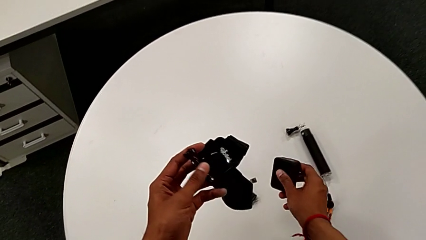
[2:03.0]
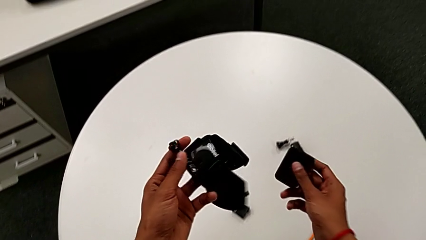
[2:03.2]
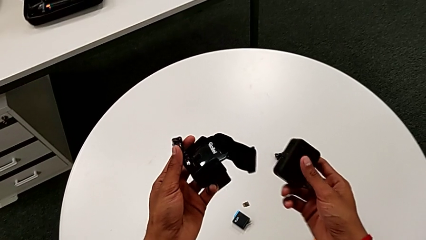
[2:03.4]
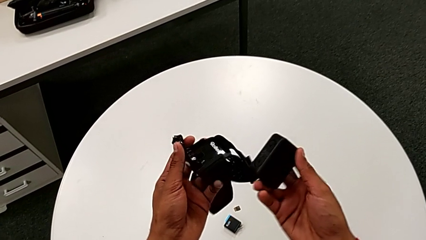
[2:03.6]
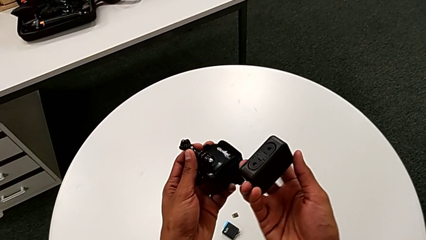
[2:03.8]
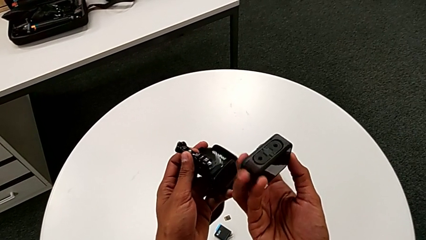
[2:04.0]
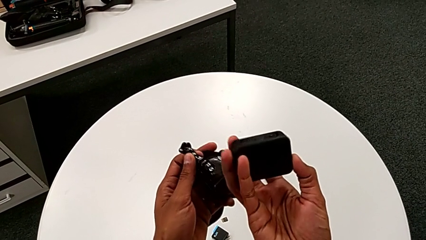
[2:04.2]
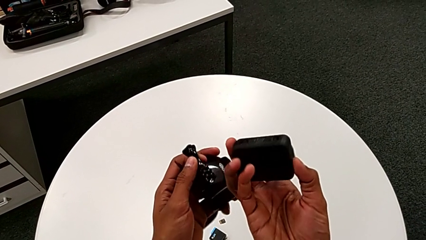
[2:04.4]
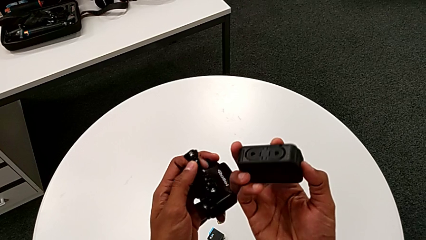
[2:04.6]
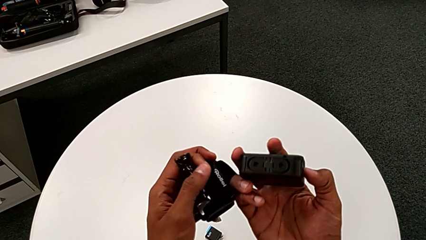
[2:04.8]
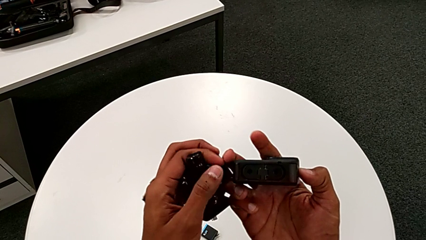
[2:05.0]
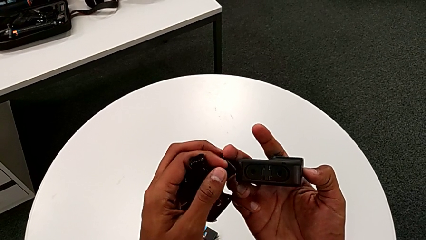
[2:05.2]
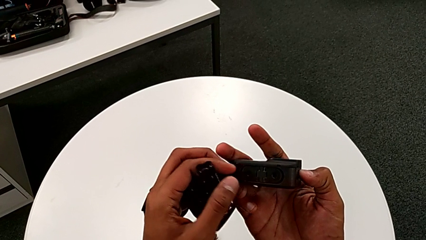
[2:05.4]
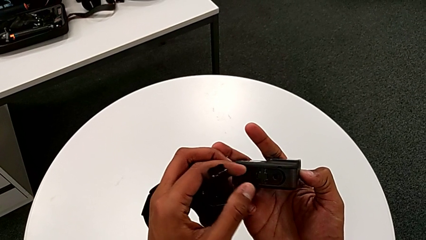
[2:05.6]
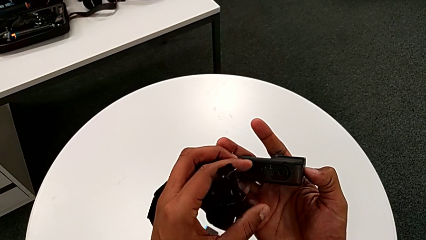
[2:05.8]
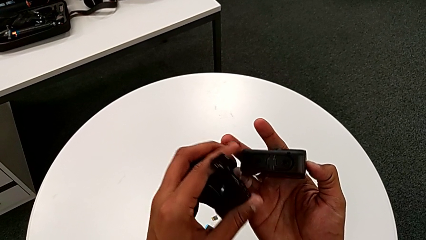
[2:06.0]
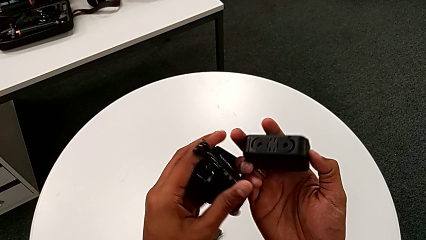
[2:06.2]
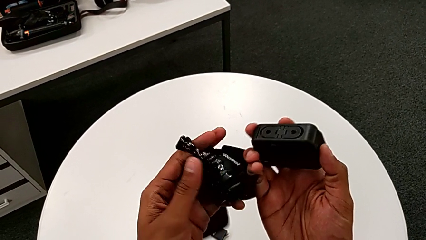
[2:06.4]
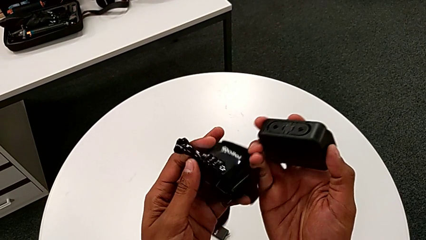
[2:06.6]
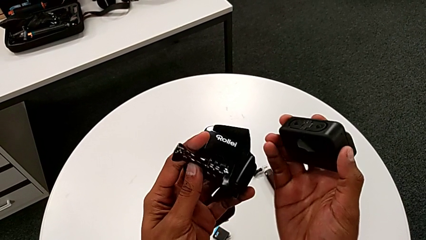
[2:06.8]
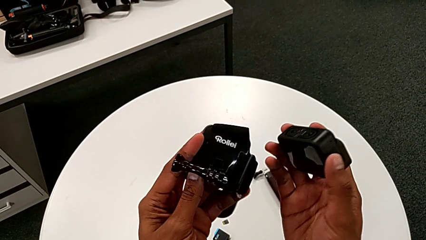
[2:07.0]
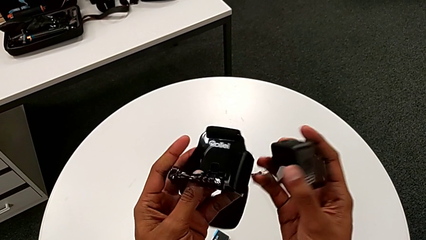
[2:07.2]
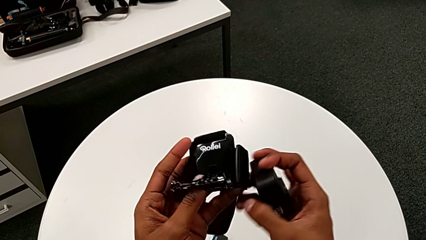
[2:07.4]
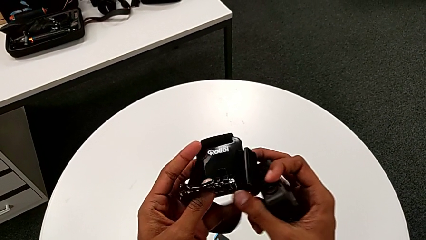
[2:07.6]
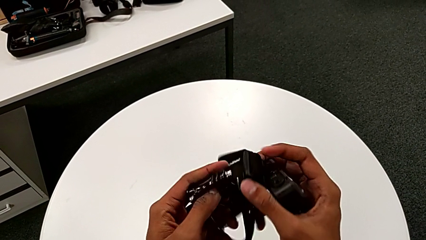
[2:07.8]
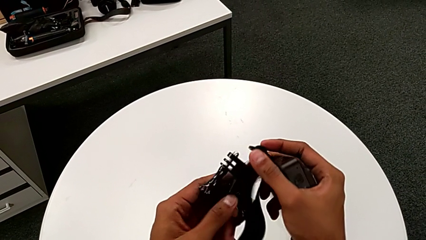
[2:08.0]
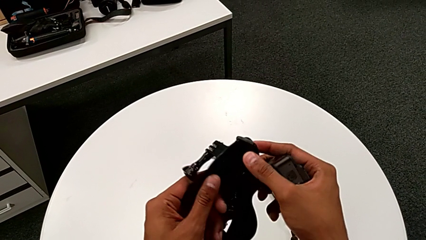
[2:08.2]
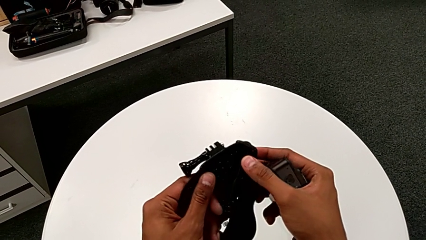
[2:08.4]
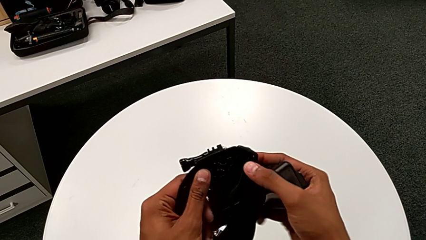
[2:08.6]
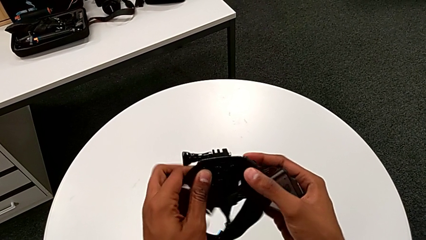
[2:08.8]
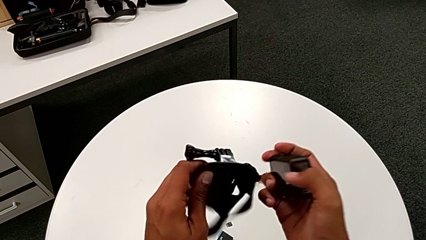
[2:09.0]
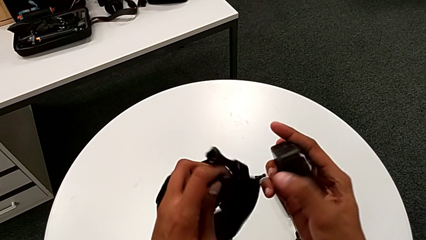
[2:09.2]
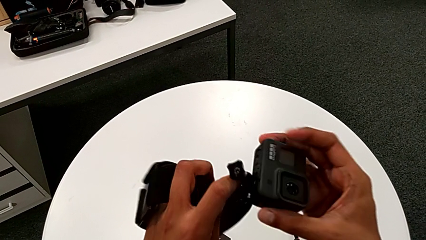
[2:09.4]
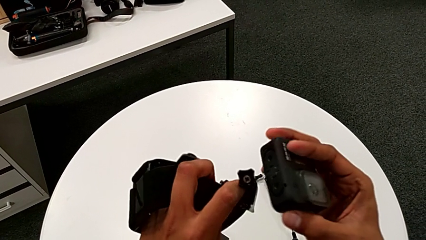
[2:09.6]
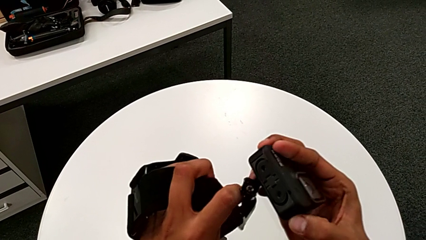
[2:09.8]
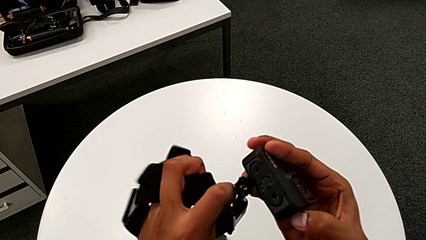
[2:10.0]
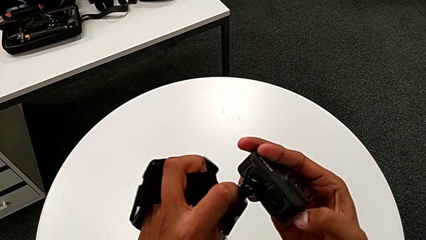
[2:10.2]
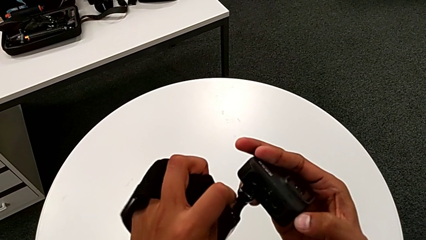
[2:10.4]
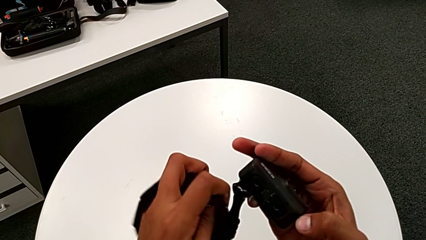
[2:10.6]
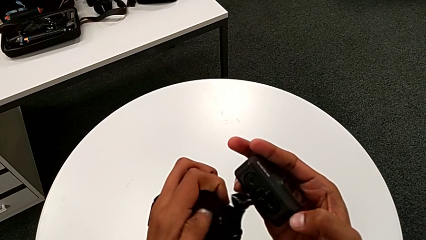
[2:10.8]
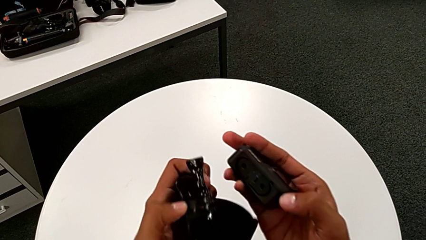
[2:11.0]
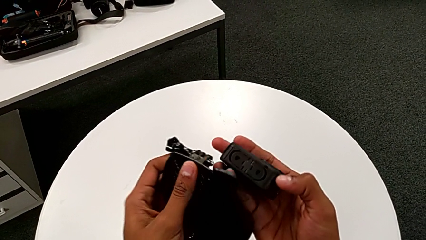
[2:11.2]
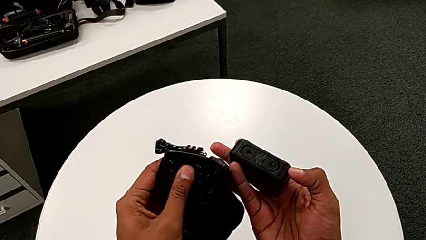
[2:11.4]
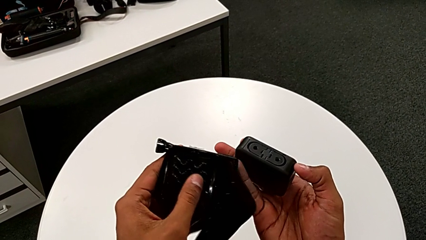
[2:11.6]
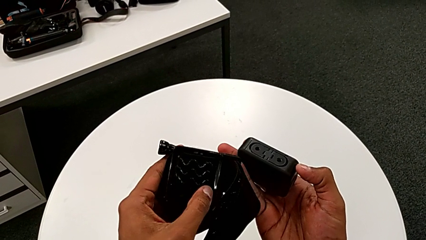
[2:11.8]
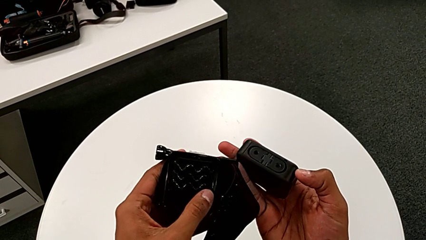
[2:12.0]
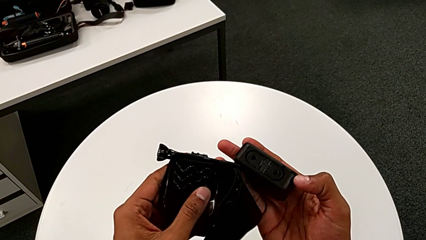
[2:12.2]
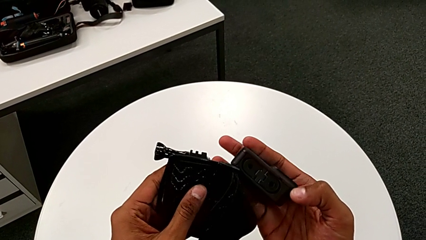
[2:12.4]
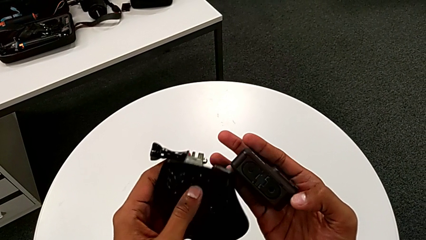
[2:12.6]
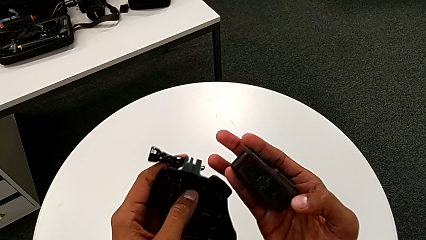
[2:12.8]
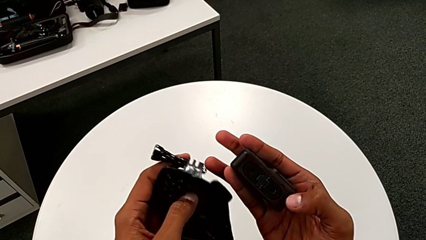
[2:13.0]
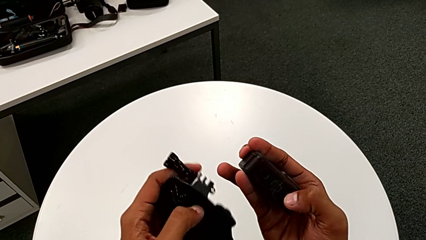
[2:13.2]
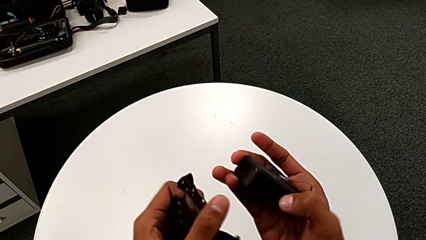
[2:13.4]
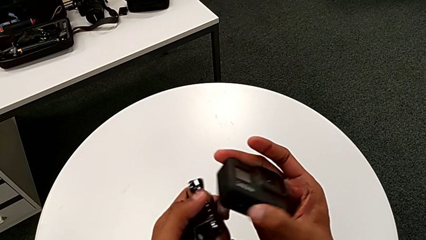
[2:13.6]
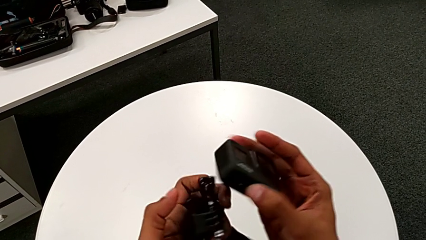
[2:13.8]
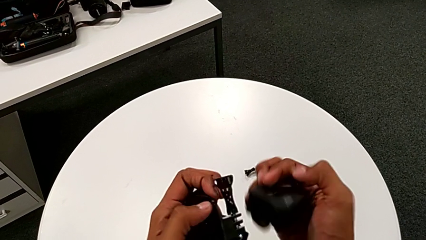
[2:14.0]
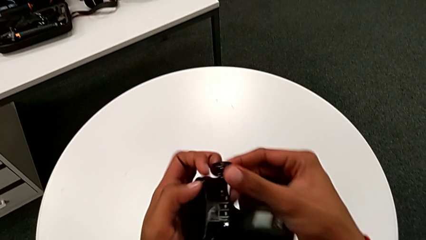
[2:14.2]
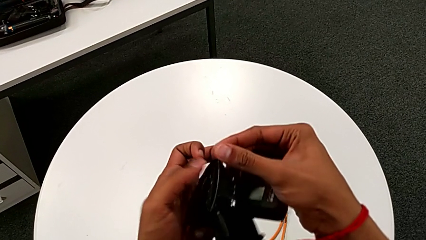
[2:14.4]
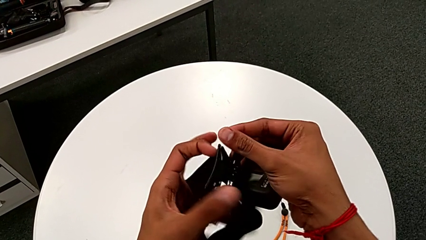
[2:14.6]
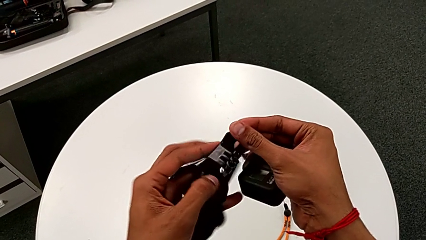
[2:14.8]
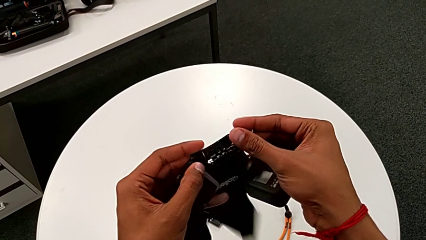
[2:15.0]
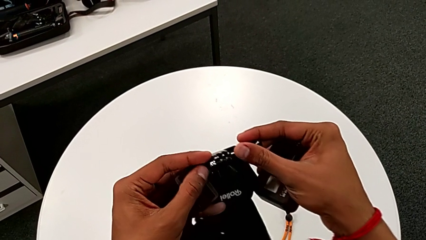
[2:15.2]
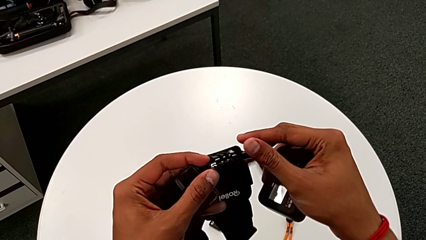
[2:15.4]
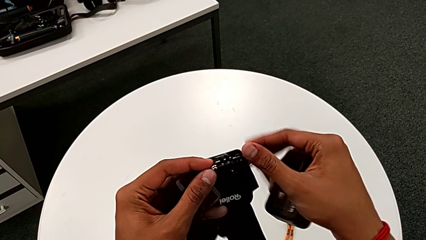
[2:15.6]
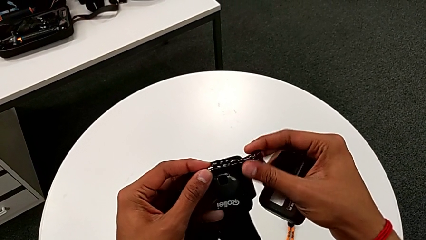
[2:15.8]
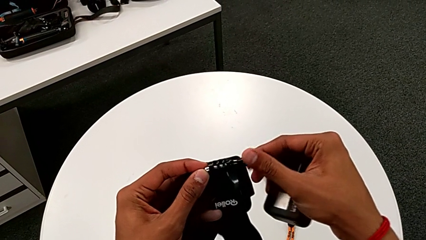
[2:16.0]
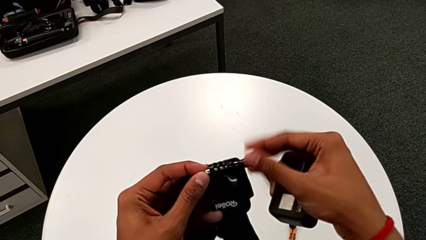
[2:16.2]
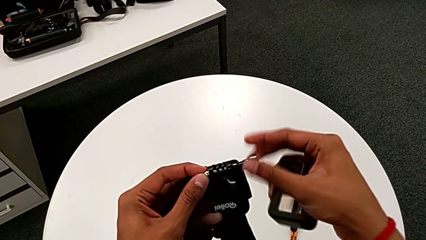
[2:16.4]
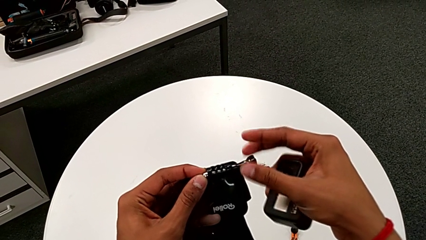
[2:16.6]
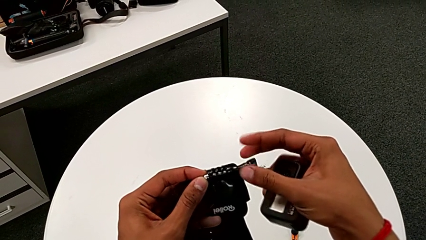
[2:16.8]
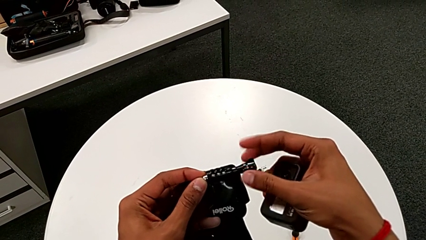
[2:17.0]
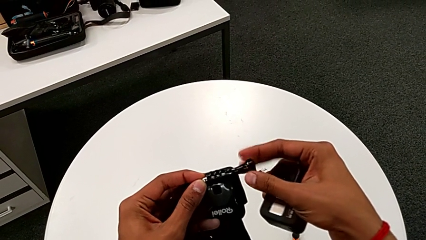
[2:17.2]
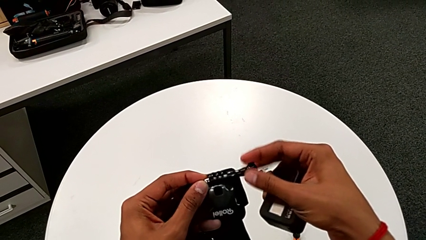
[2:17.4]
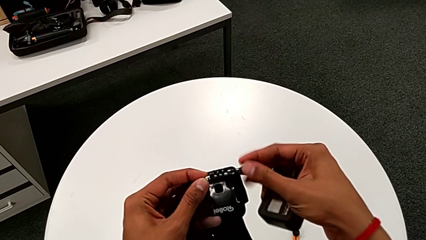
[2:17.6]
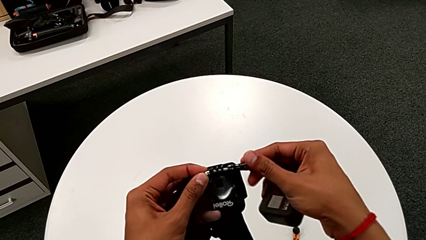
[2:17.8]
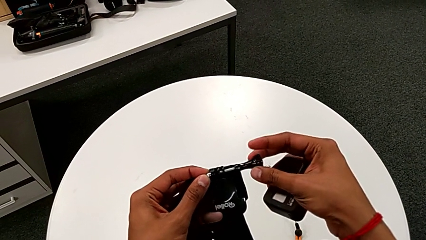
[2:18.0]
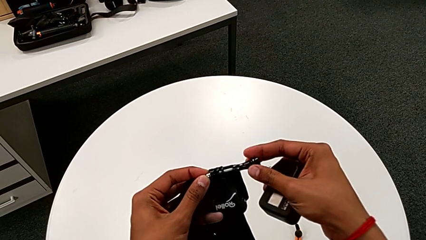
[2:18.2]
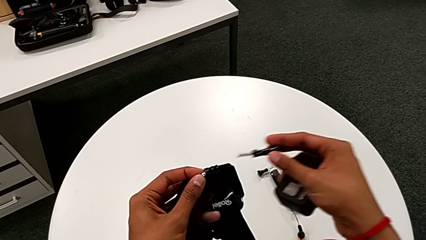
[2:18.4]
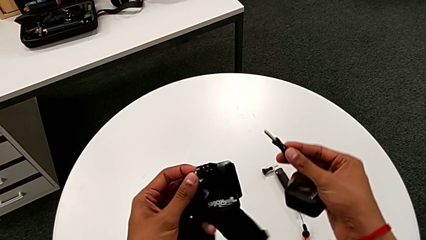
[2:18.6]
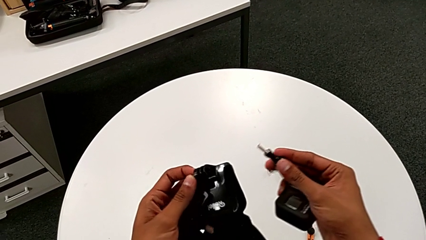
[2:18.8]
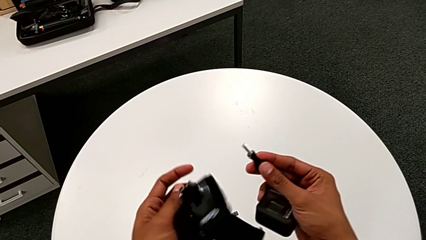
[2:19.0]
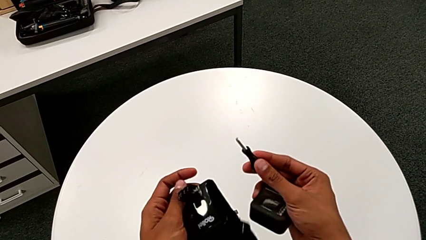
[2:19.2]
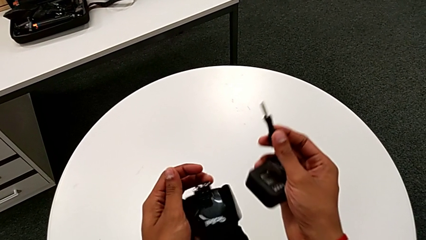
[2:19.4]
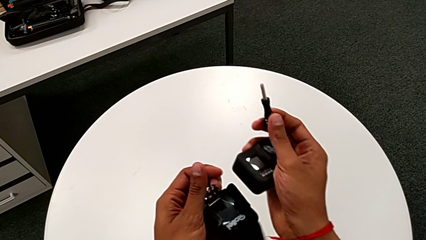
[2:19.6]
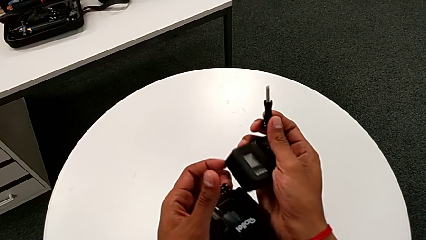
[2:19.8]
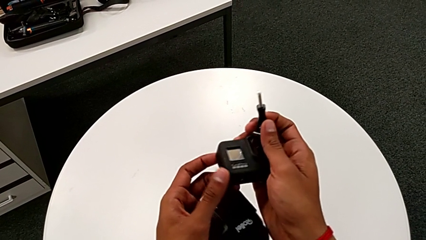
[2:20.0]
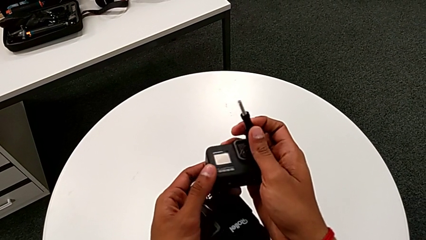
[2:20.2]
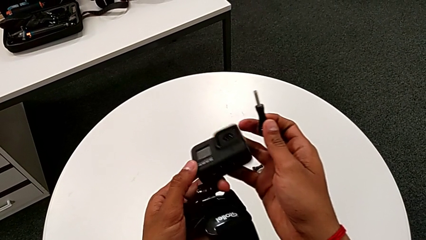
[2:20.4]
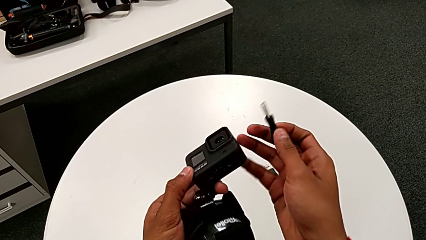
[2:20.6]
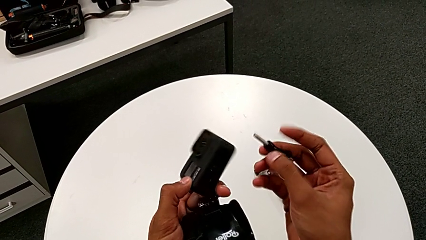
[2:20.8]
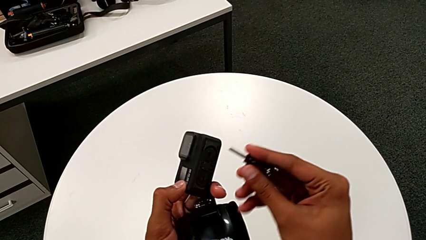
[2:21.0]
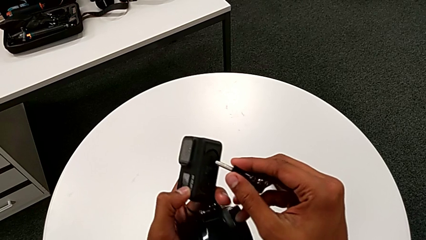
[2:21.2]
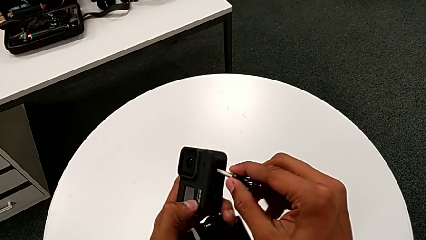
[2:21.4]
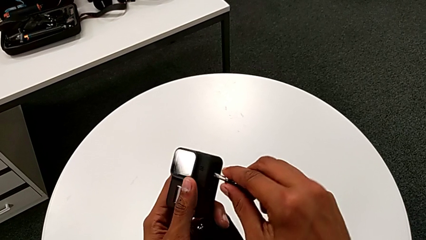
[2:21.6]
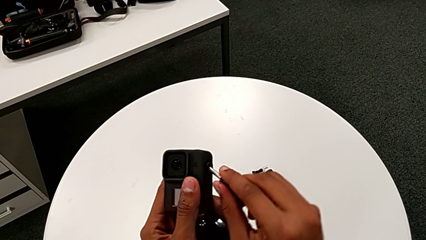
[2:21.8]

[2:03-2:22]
The camera wearer is attaching the strap to the GoPro. They inspect the GoPro, inspect the strap, rotate it, unscrew the screw and inspect the GoPro.
